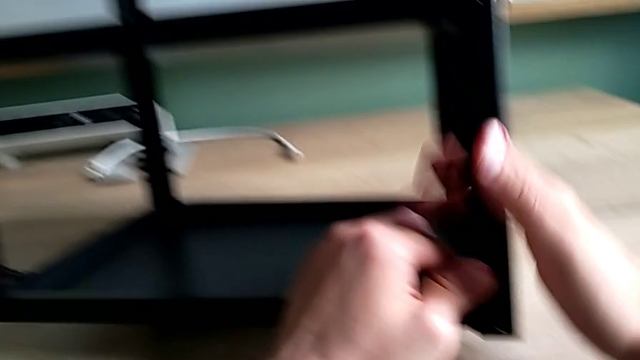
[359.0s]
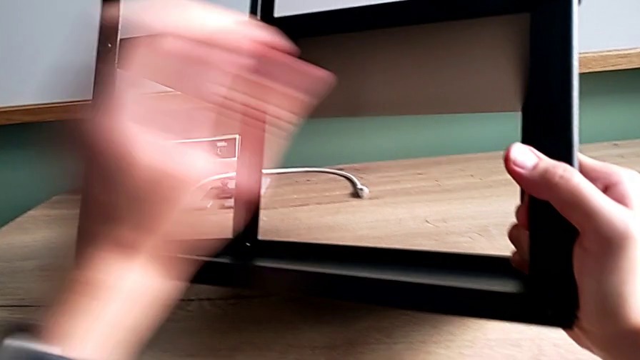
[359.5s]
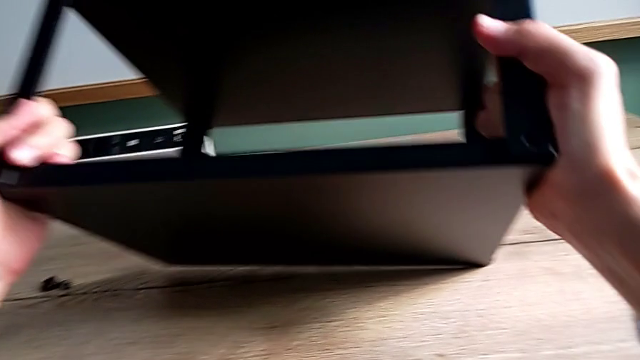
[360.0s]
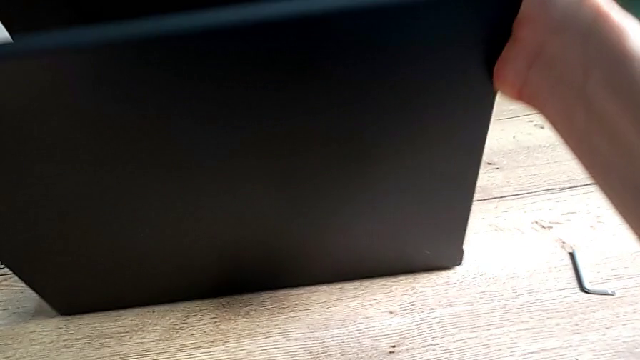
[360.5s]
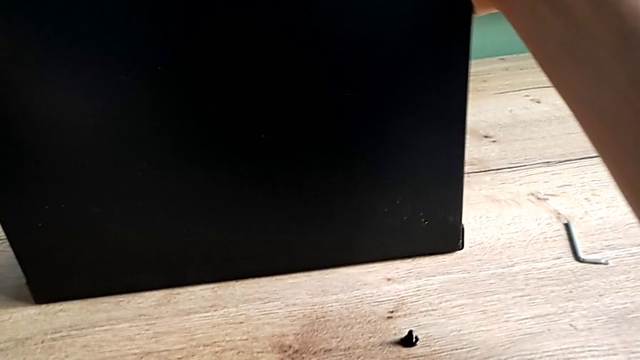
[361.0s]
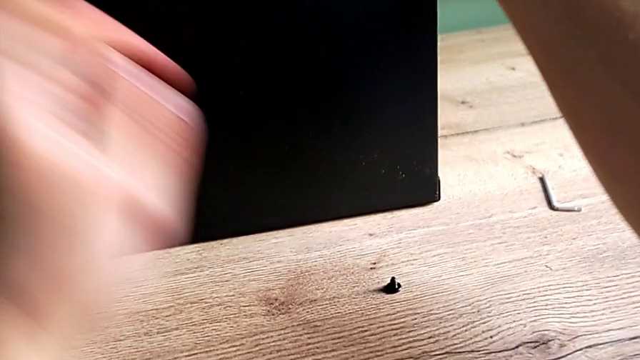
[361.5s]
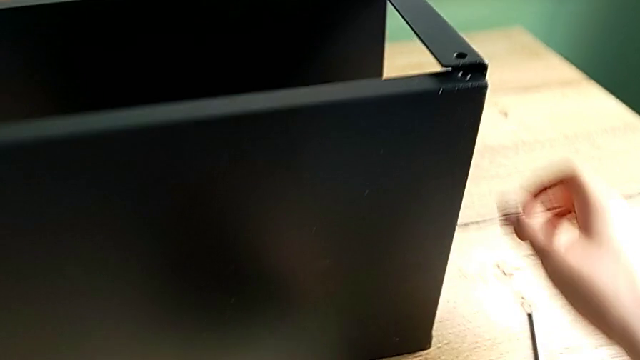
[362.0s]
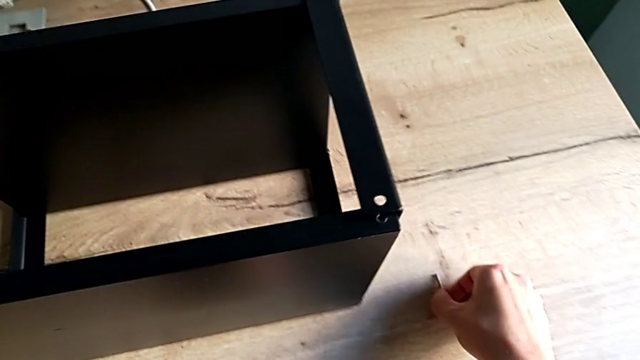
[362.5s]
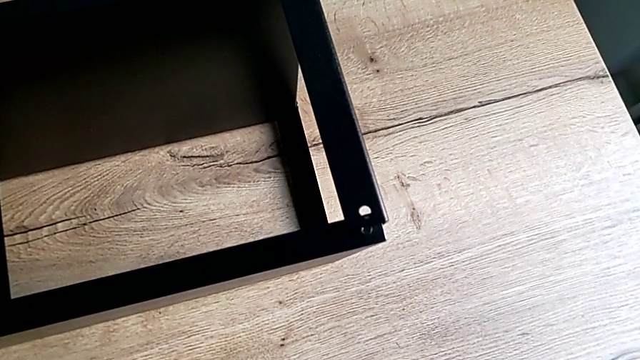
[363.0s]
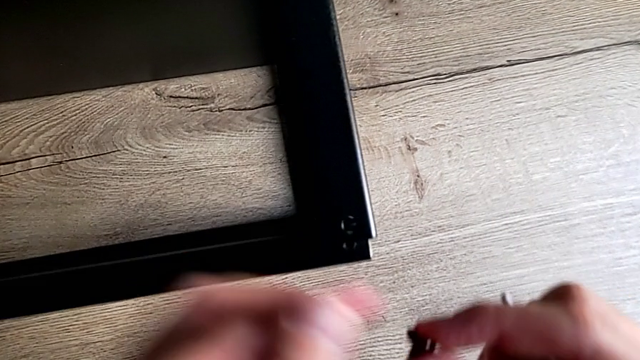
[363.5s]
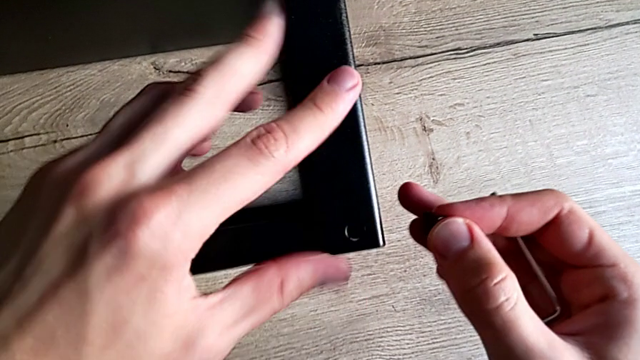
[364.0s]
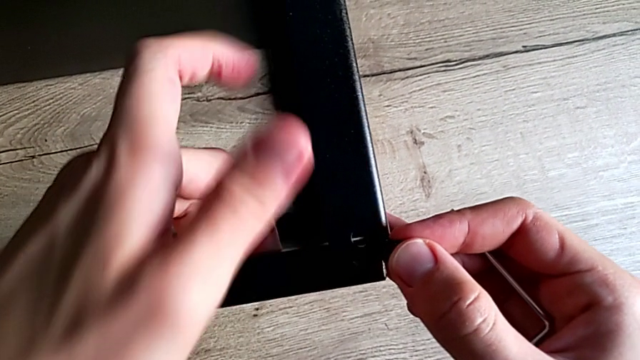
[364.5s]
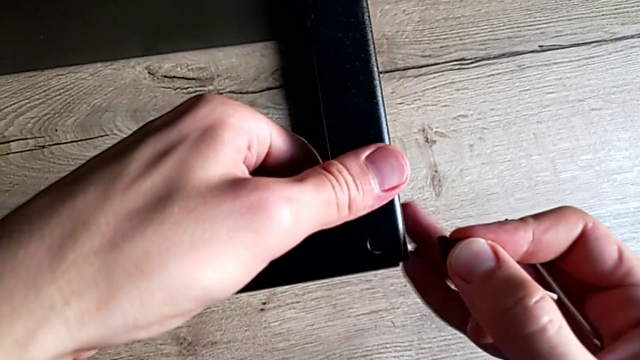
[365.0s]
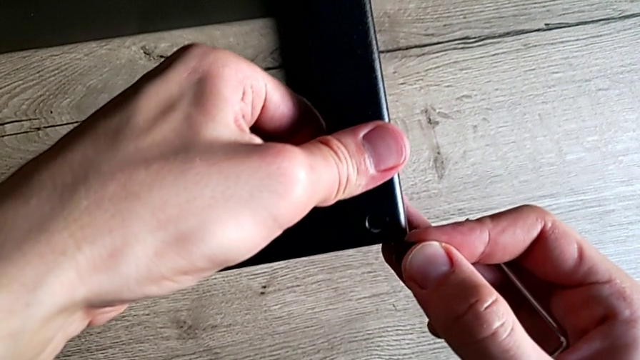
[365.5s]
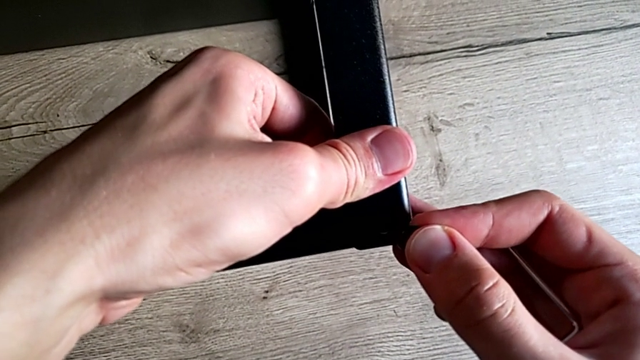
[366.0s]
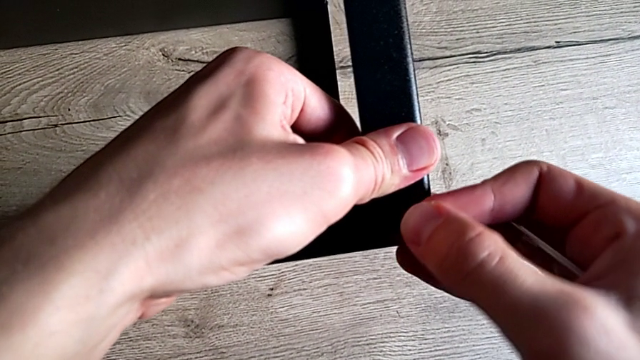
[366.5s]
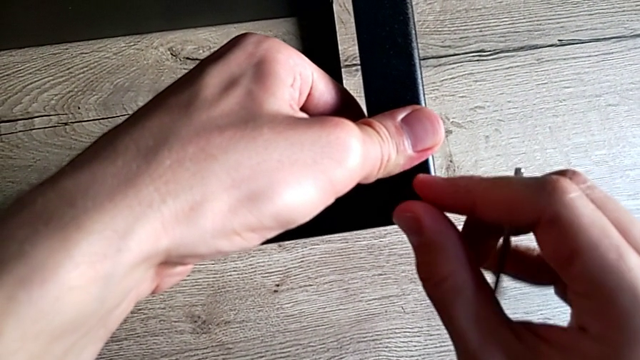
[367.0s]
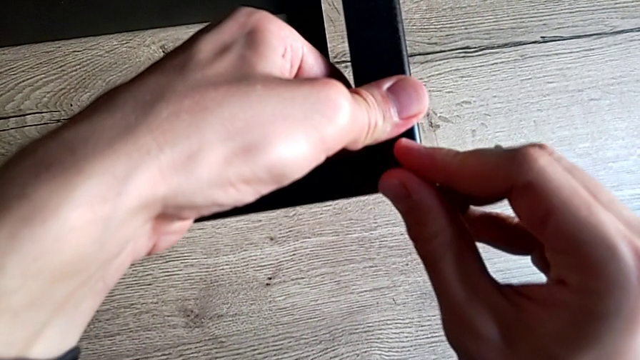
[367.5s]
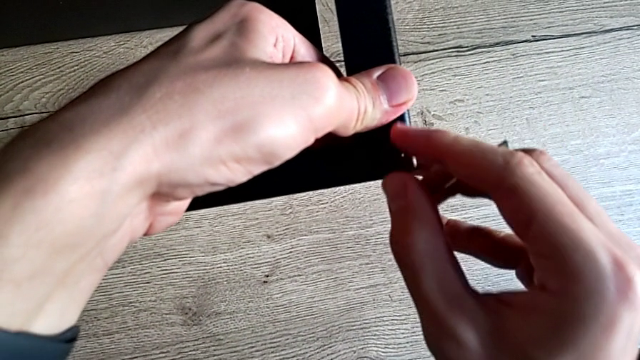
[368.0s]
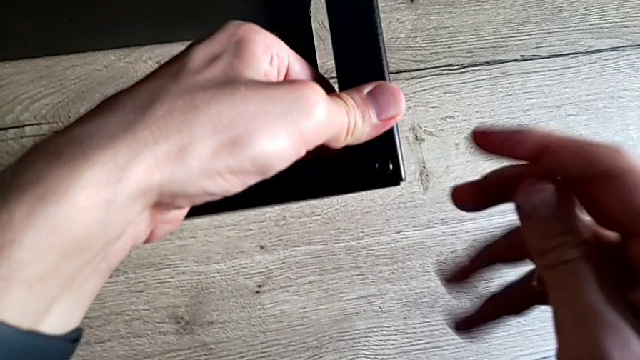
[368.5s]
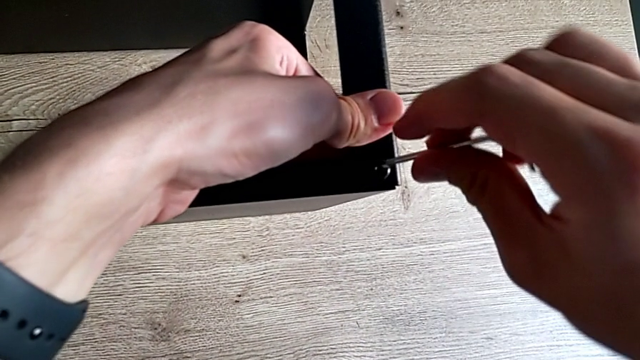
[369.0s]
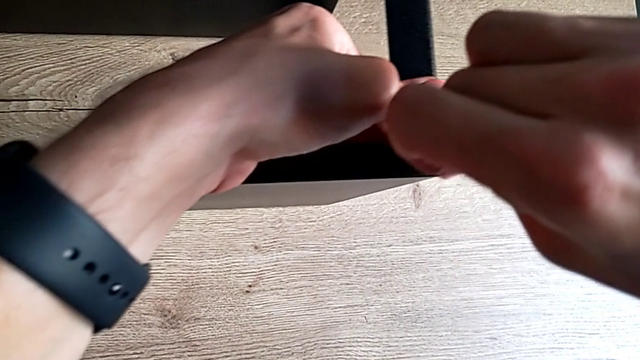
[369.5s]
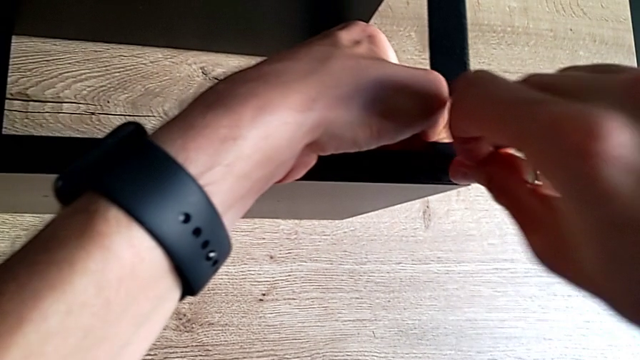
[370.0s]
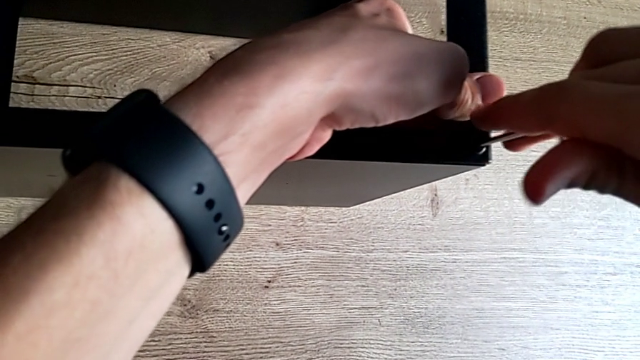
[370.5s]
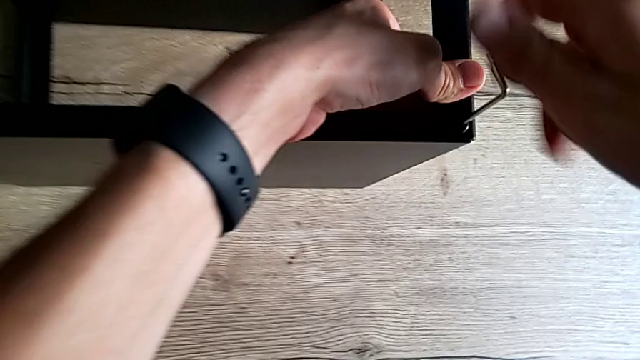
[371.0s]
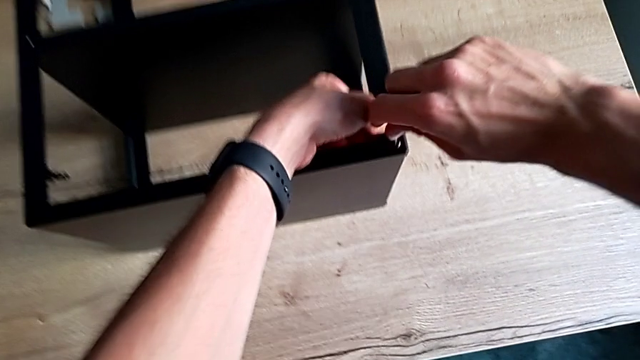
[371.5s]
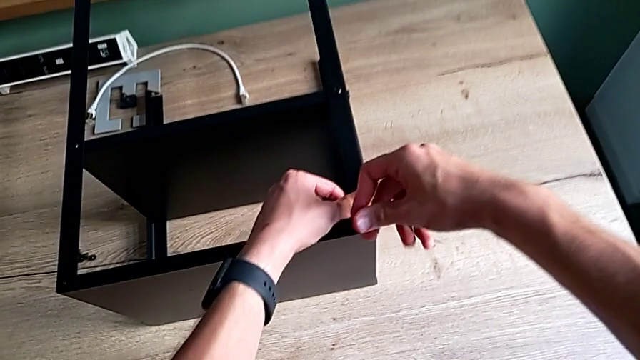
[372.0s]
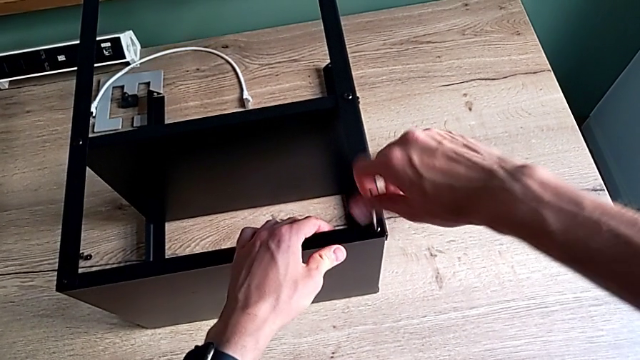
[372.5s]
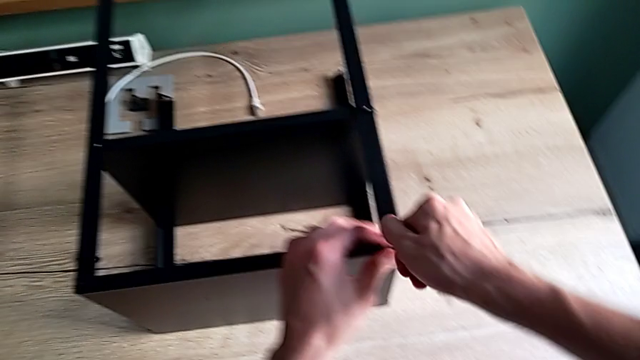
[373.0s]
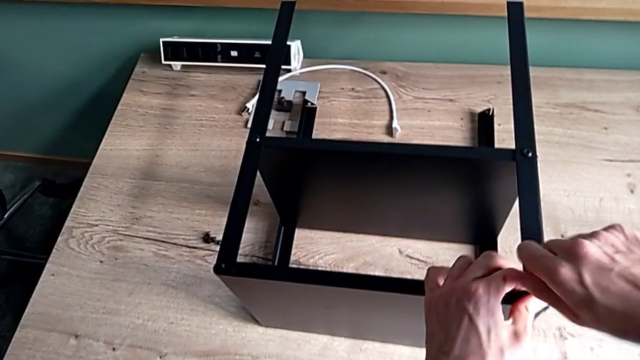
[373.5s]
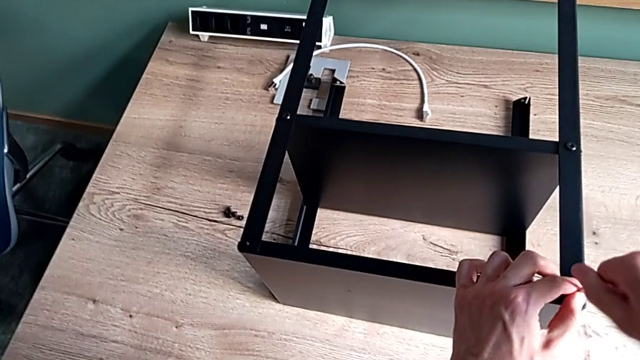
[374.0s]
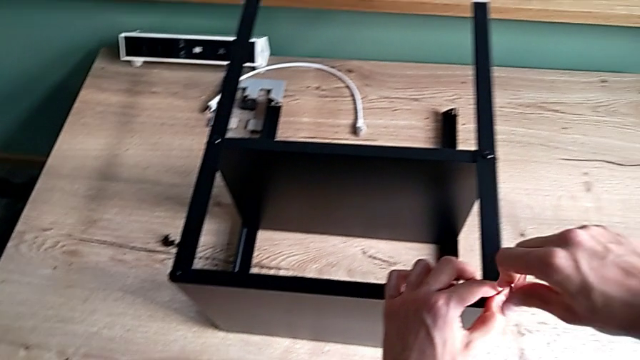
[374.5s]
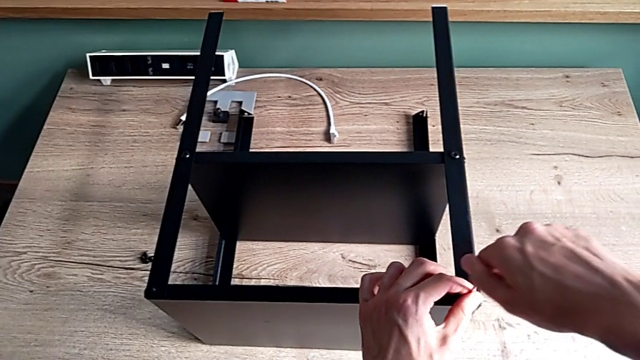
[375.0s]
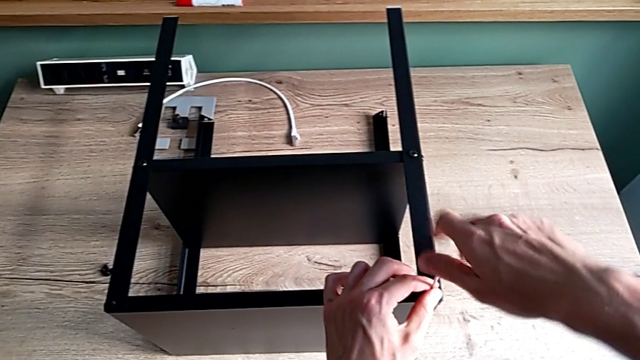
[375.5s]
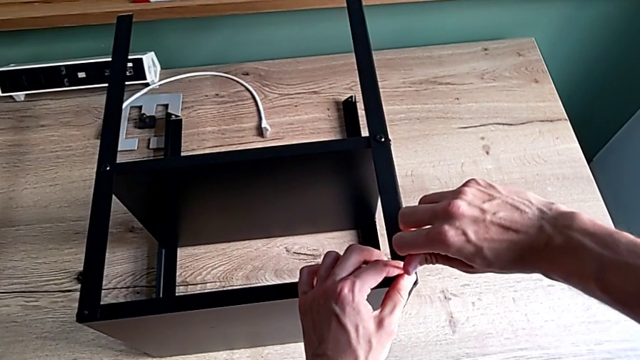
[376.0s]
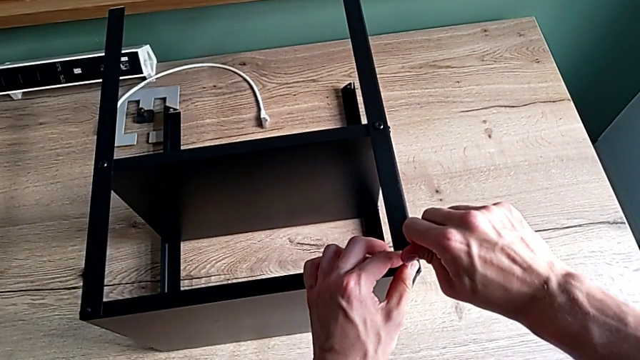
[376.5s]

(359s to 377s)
The camera wearer is assembling the fourth leg on the top of the furniture. They rotate the nightstand, grab the Allen wrench, align the leg, insert the hex socket head, insert the Allen wrench, screw the hex socket head and withdraw the Allen wrench.

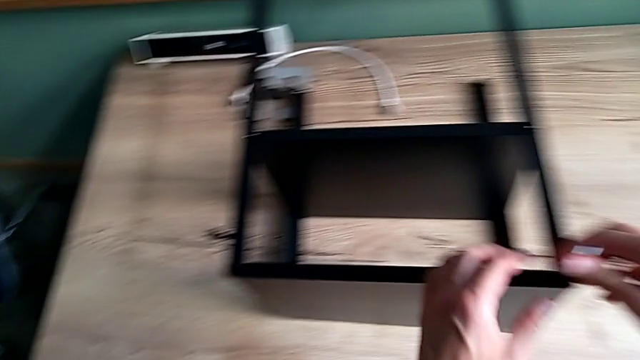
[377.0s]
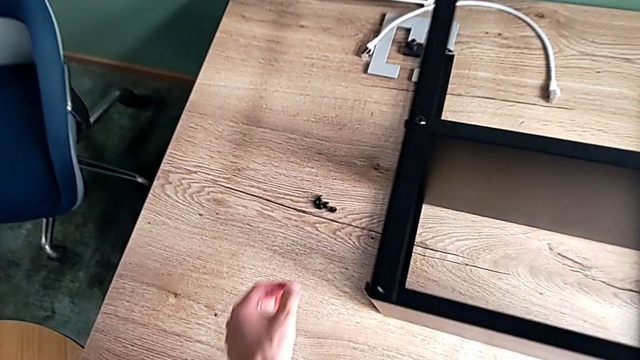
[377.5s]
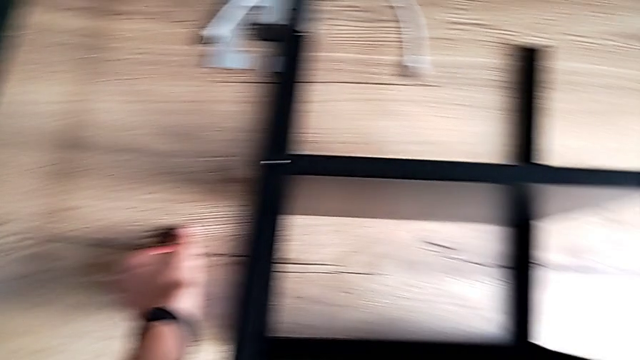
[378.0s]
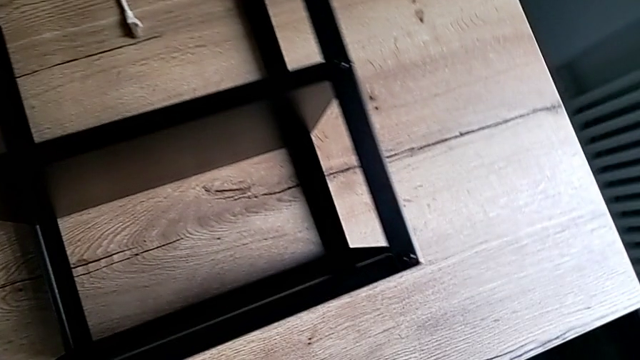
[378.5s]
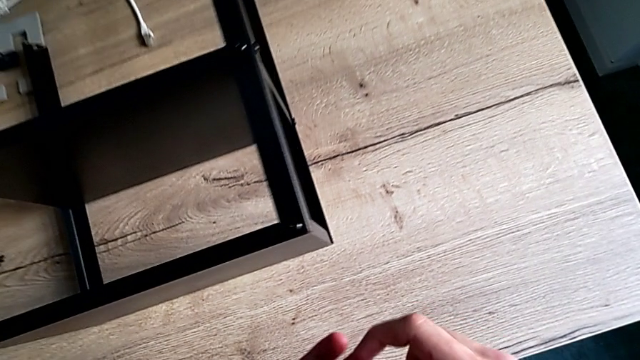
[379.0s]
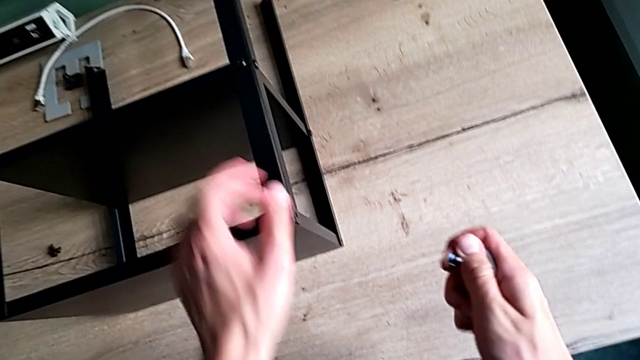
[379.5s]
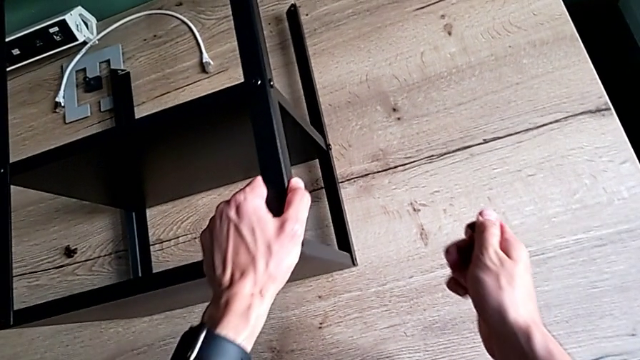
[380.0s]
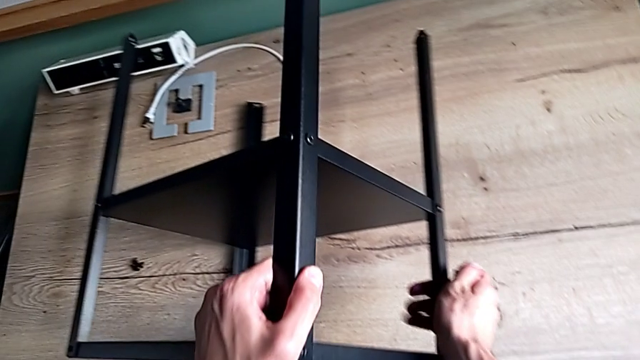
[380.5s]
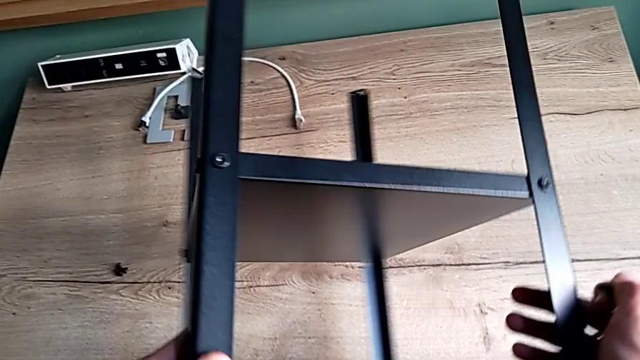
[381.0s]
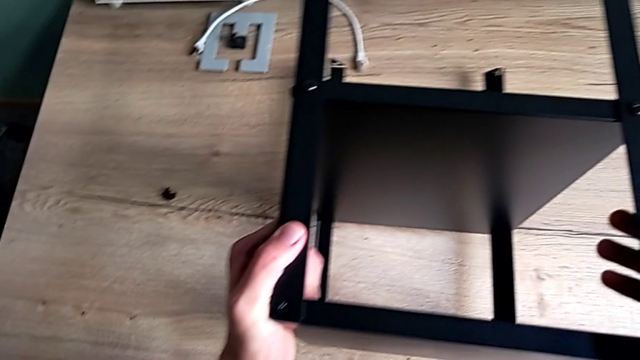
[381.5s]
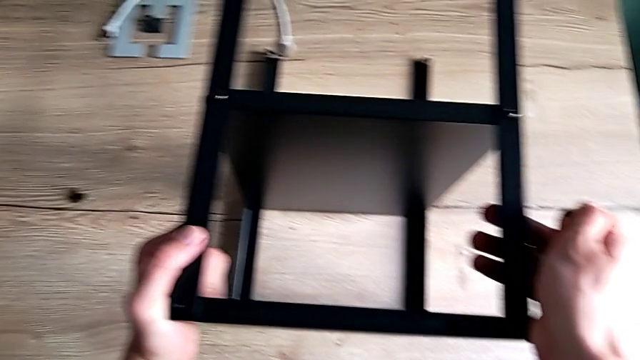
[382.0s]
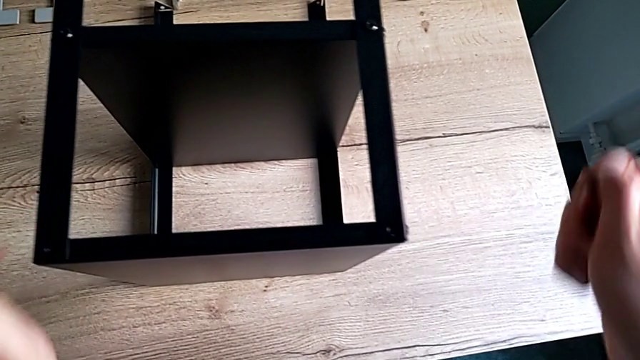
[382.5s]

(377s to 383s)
The camera wearer is screwing the last screws into the table. They grab the hex socket head and rotate the nightstand.
